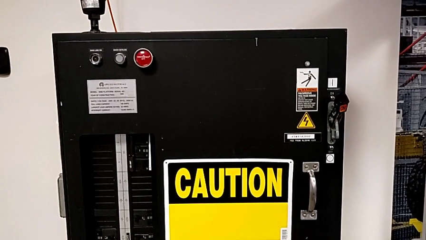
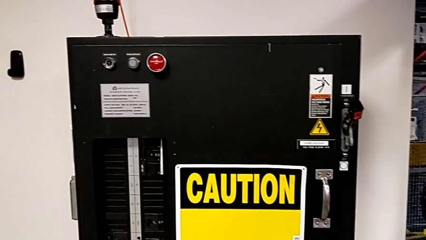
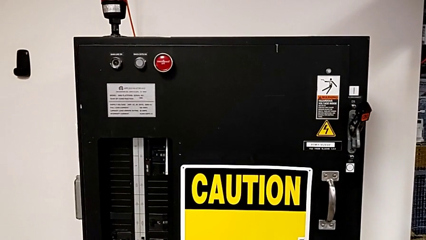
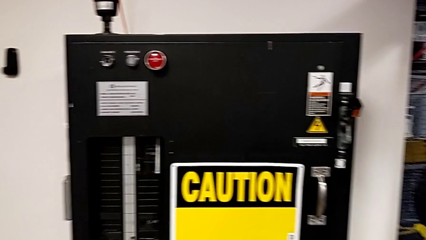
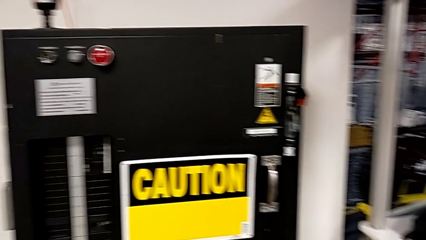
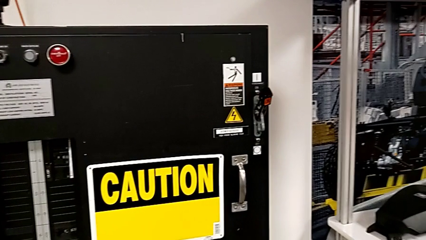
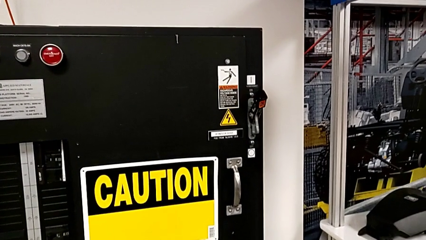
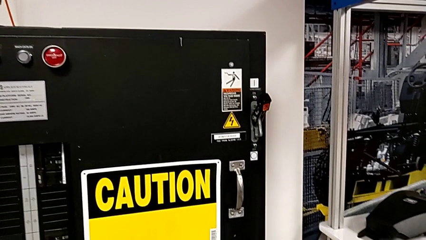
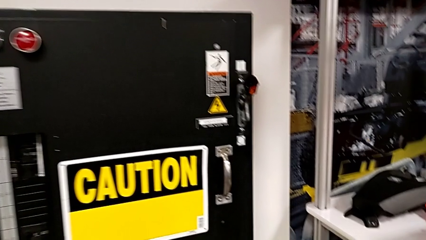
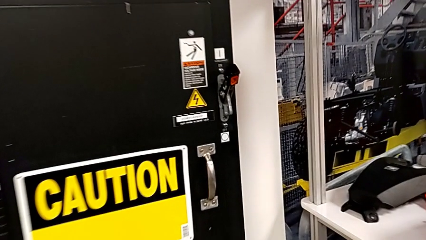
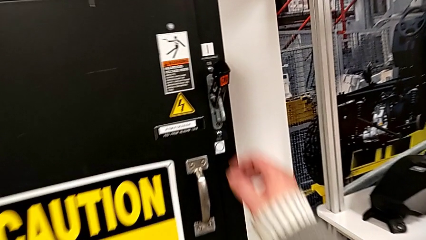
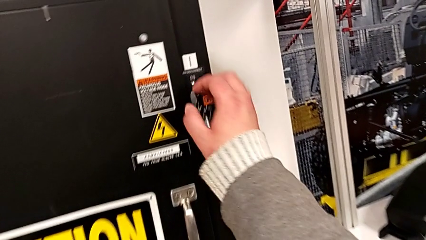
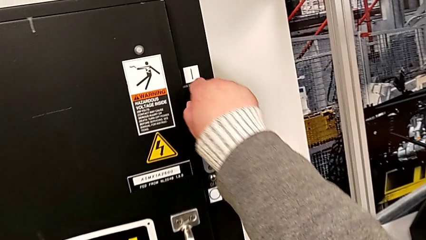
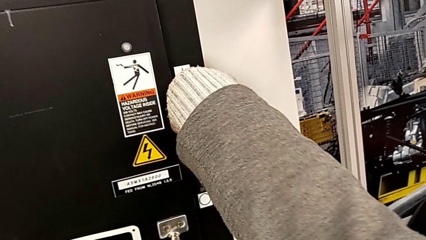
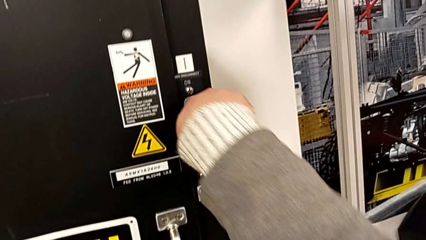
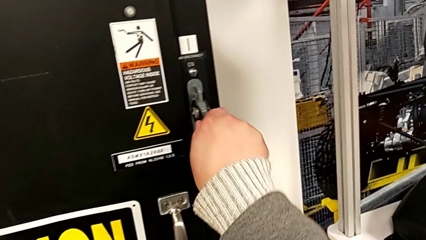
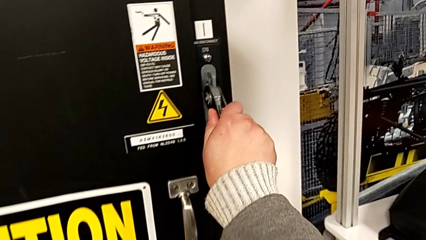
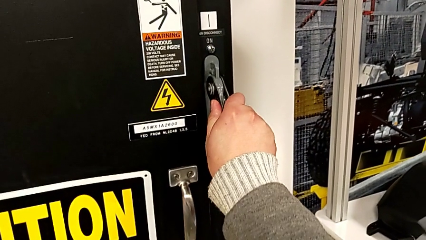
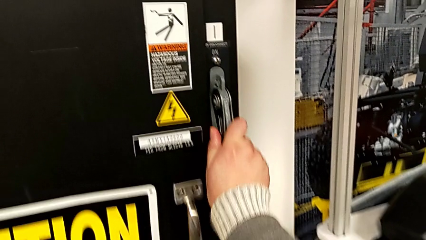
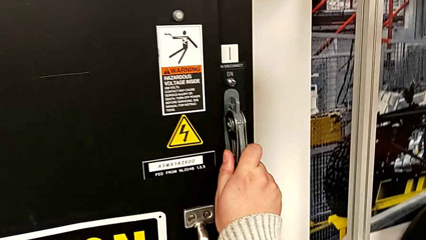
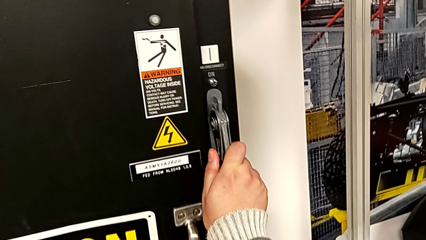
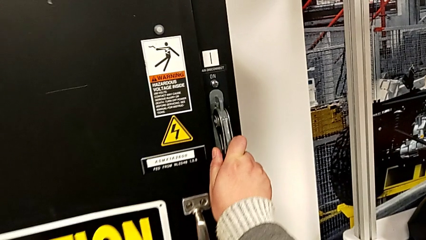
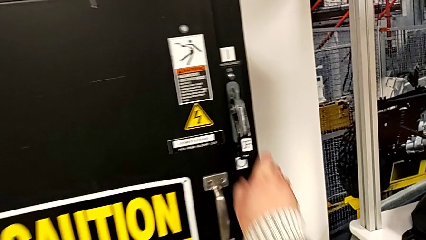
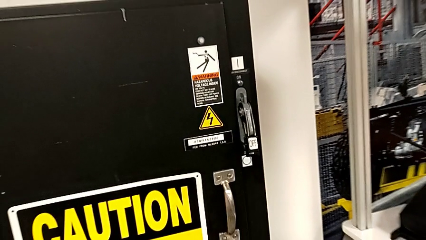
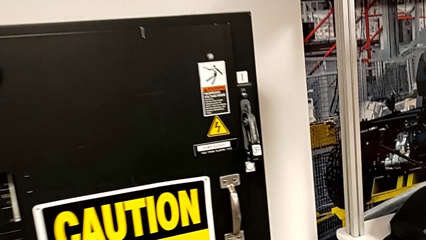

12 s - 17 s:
The camera wearer switches the main power off. They push the lever.

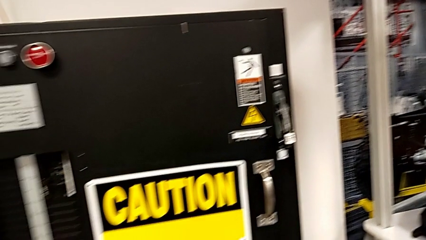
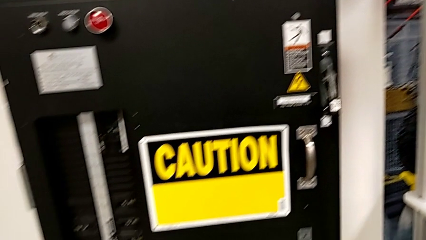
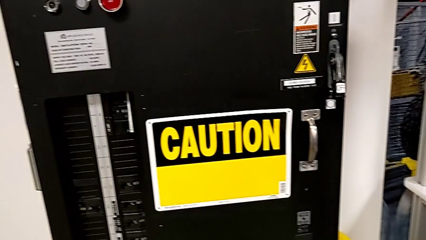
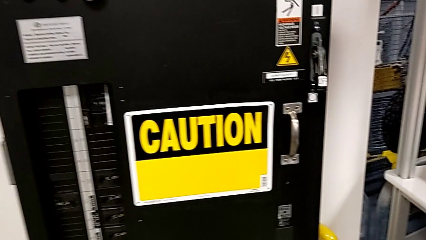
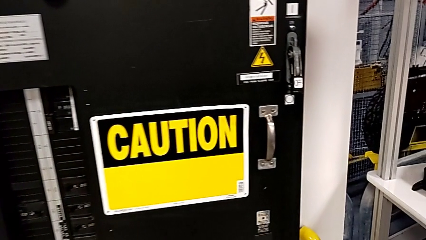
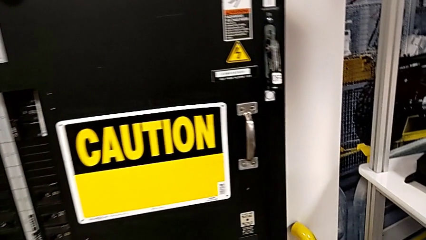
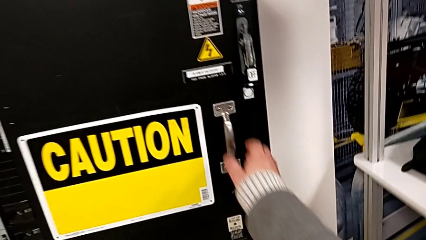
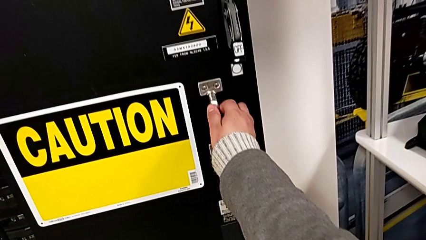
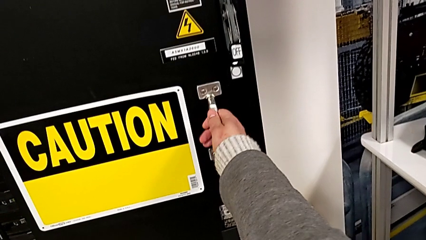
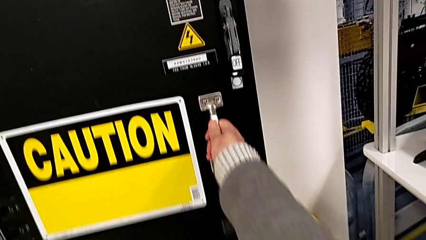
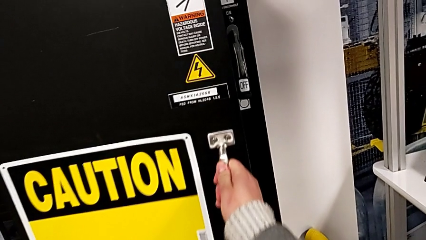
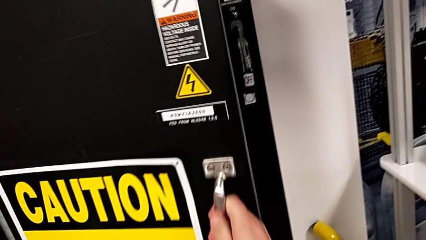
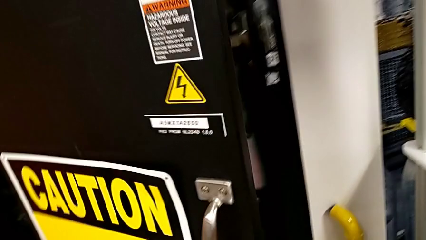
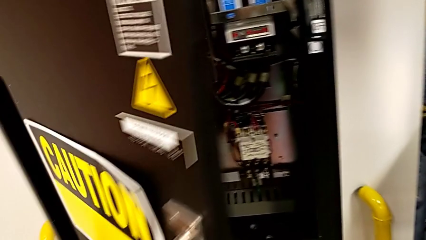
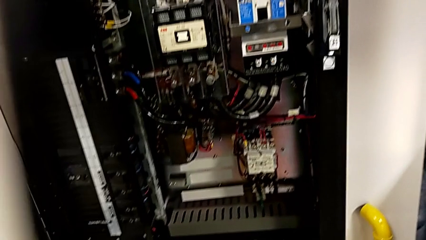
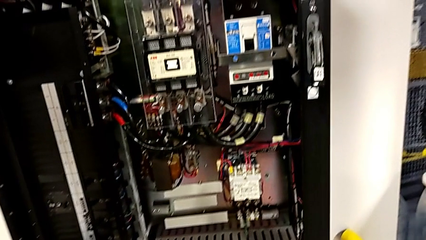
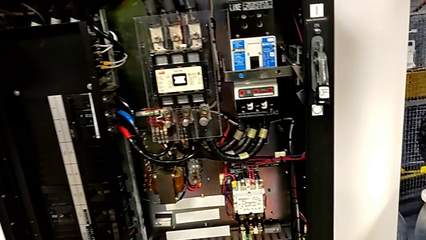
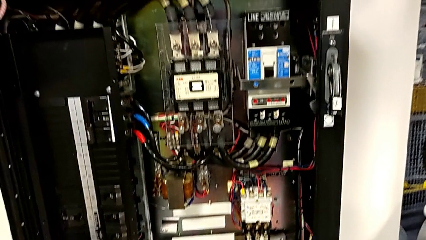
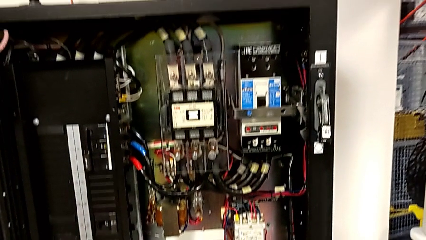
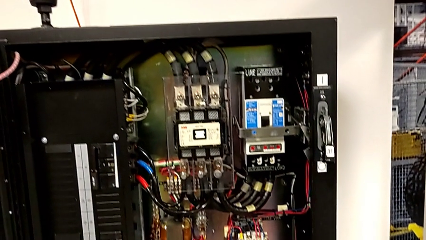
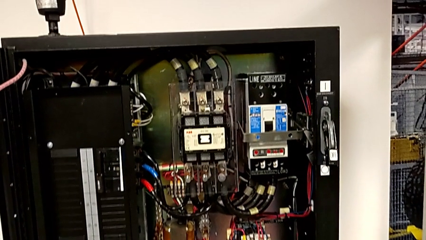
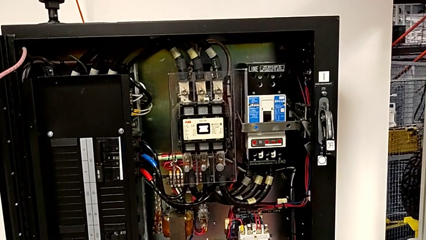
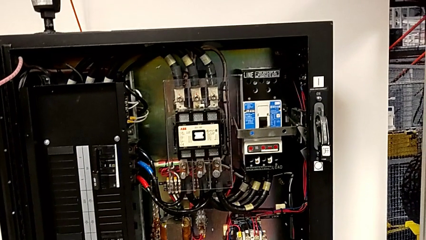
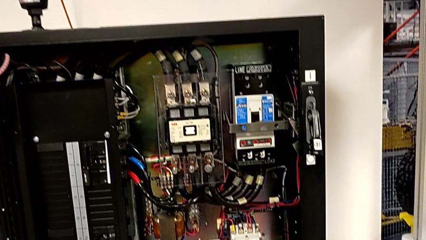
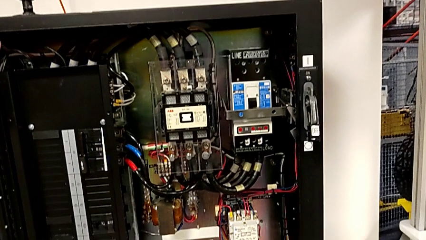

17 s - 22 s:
The camera wearer opens the front panel. They open the front panel door.

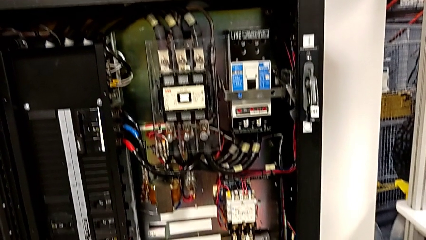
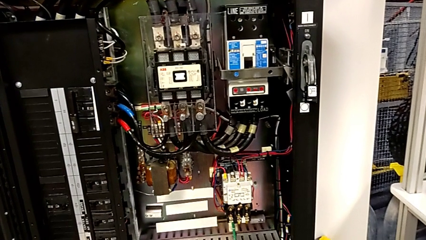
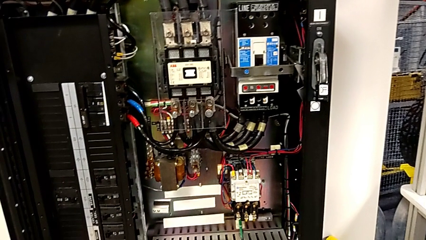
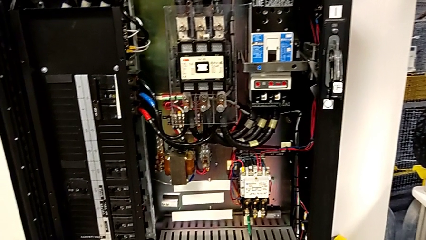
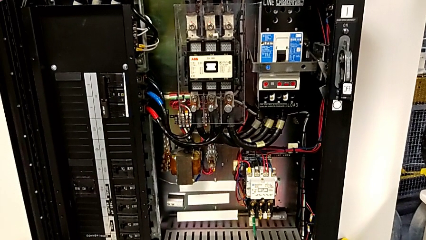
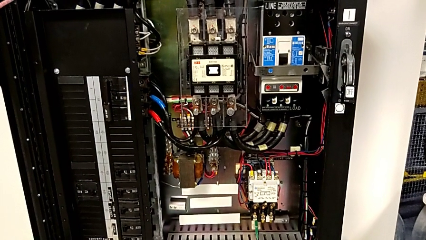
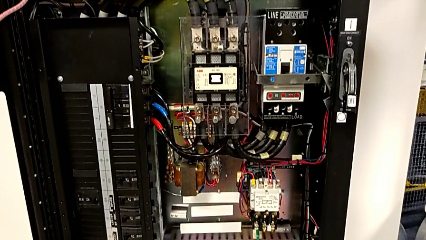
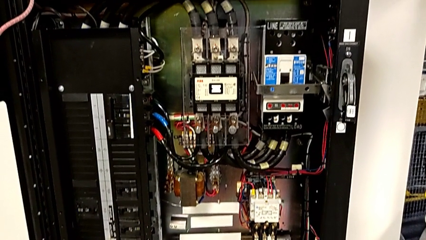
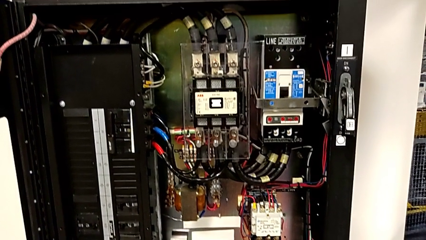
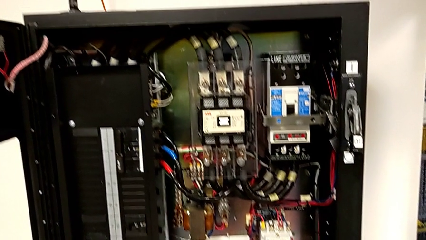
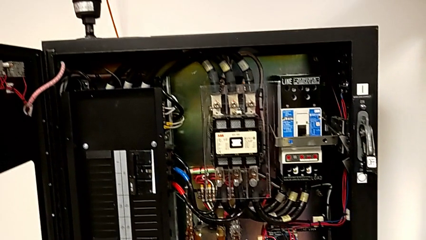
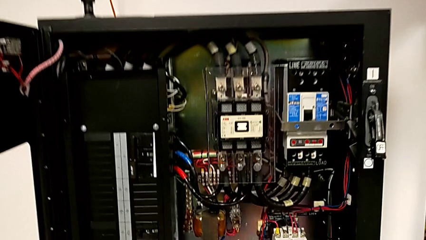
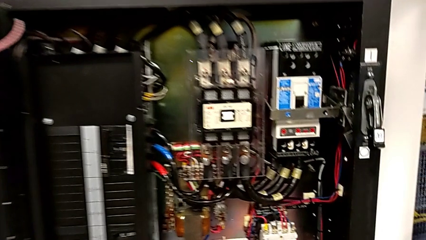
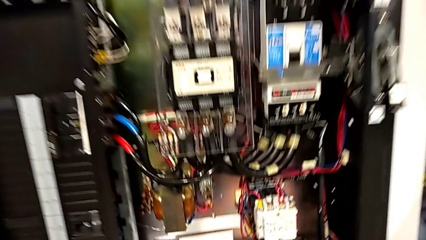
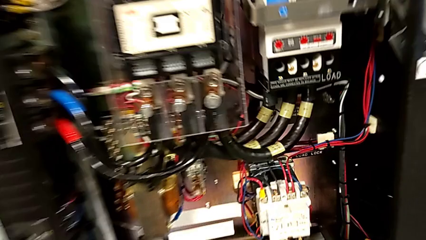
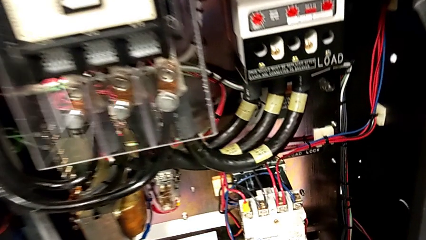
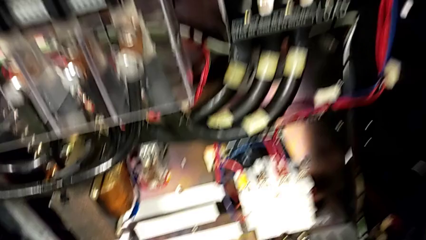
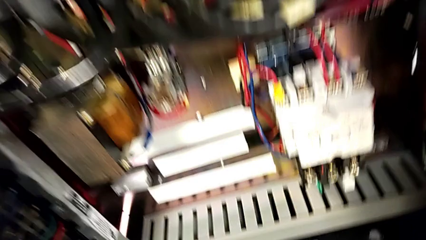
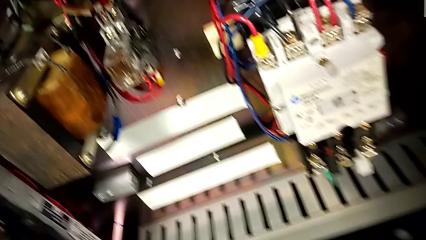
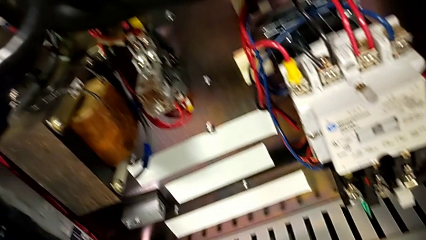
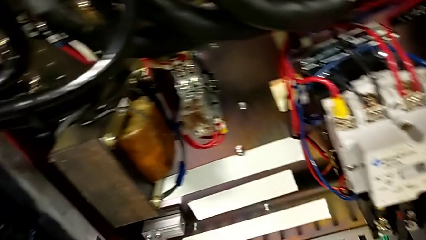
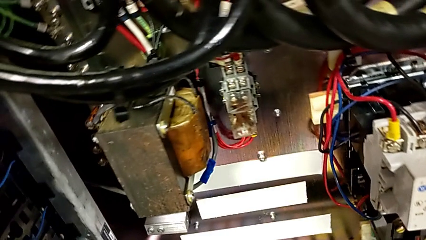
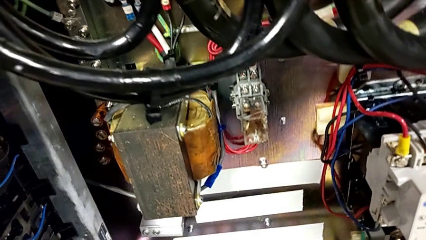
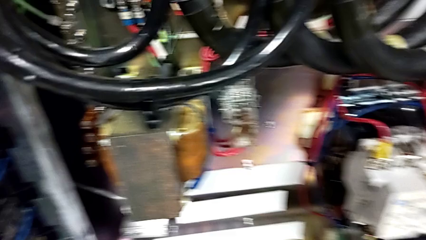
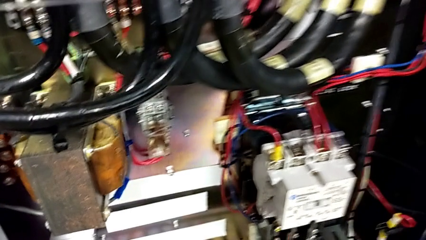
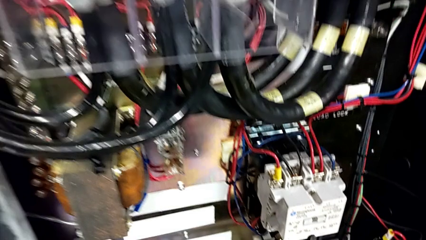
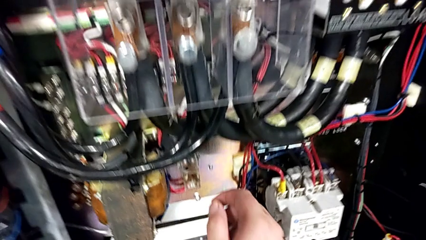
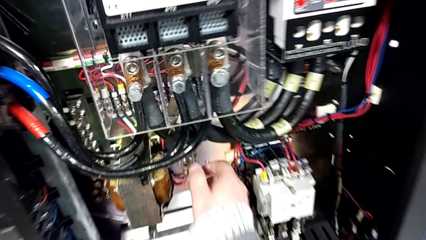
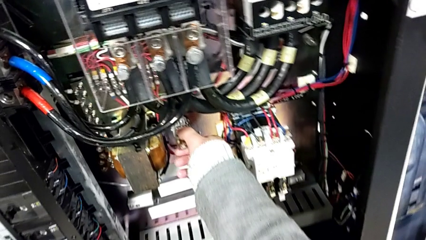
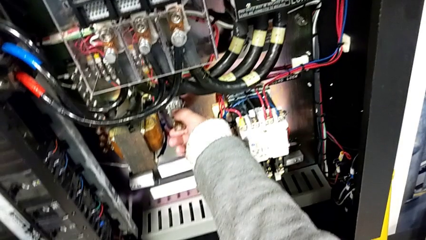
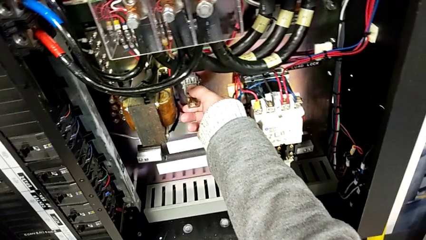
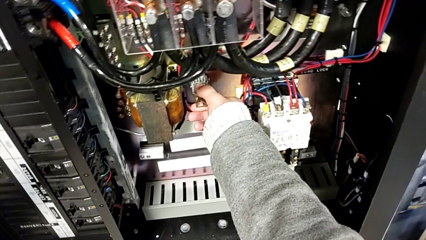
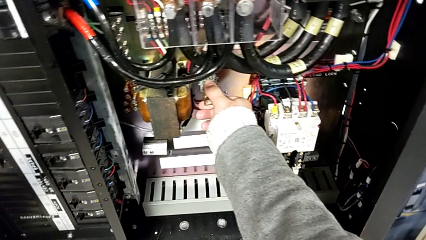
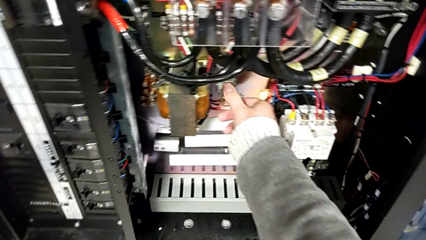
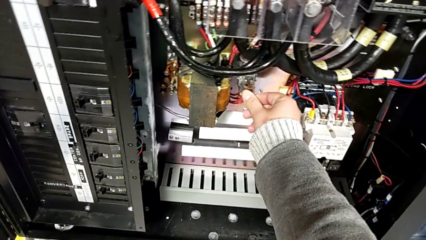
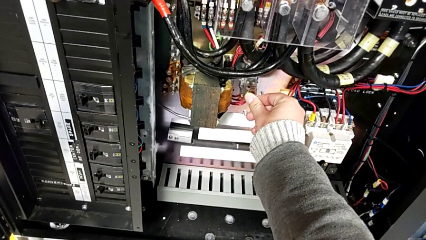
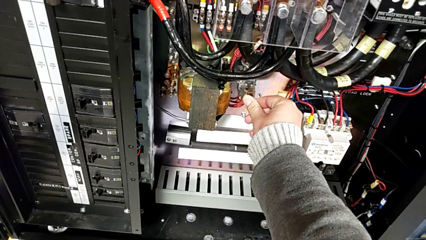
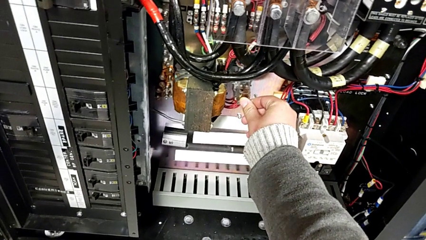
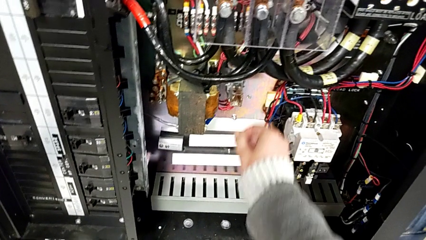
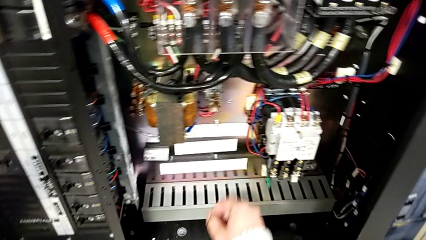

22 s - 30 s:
The camera wearer inspects if there is any damage. They inspect the circuit breaker and grab the reset button.
